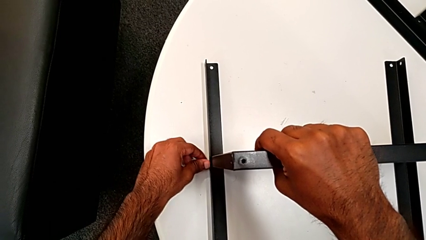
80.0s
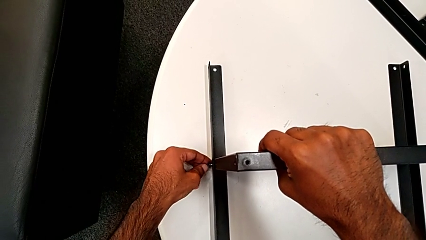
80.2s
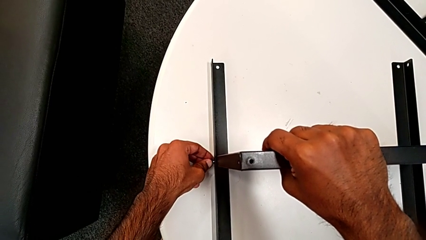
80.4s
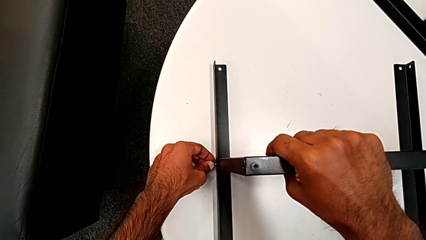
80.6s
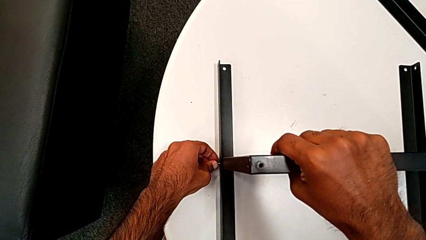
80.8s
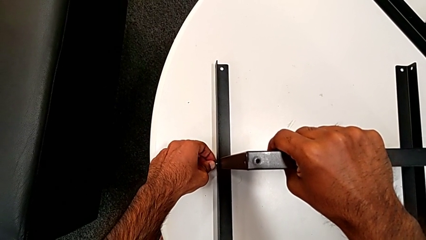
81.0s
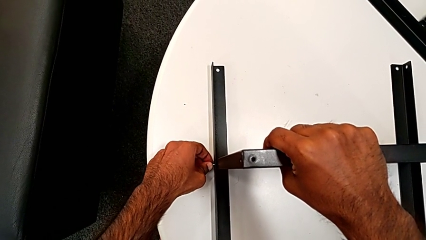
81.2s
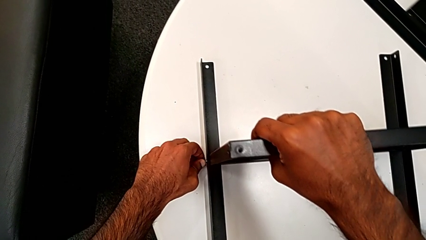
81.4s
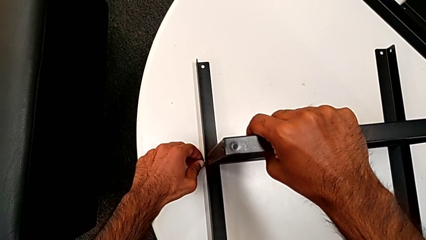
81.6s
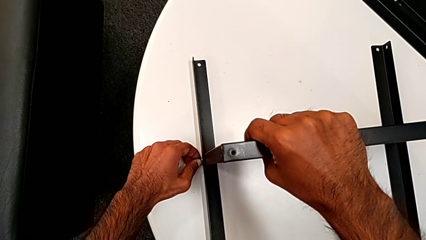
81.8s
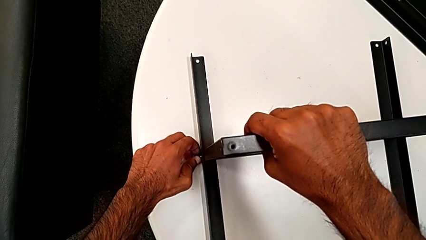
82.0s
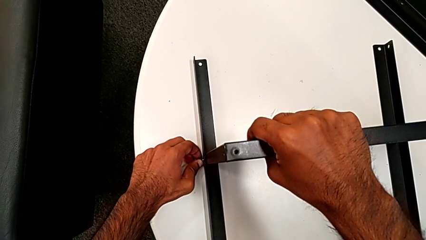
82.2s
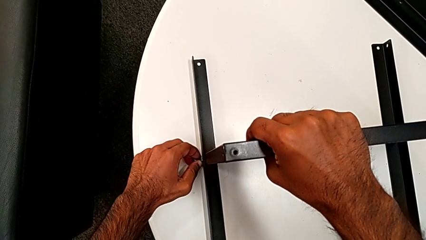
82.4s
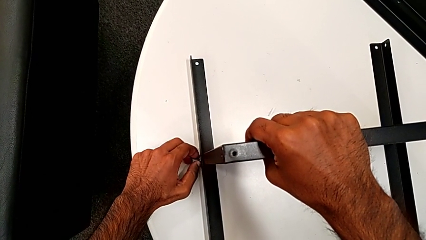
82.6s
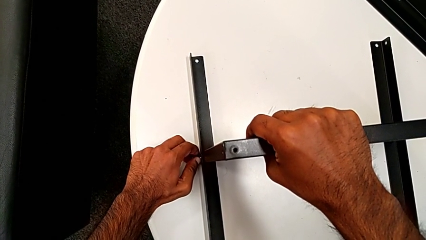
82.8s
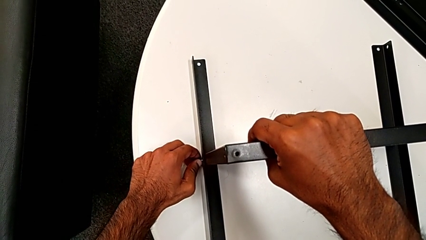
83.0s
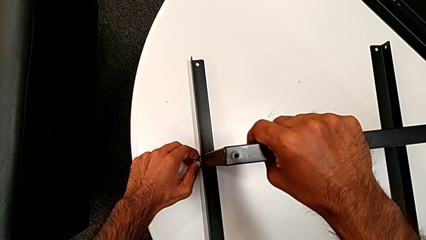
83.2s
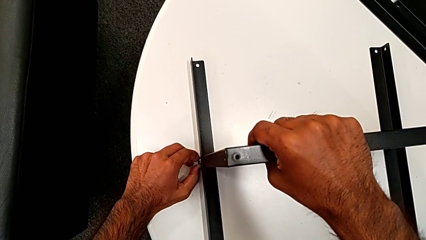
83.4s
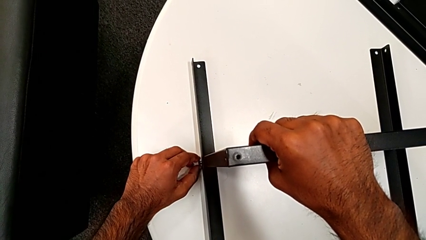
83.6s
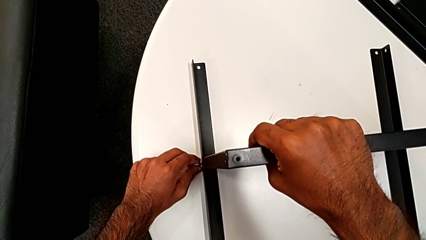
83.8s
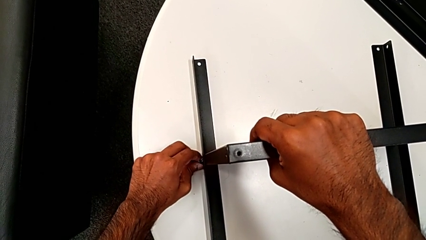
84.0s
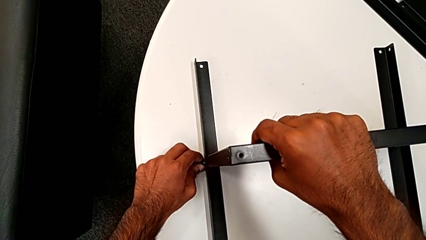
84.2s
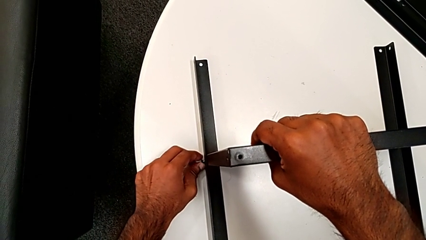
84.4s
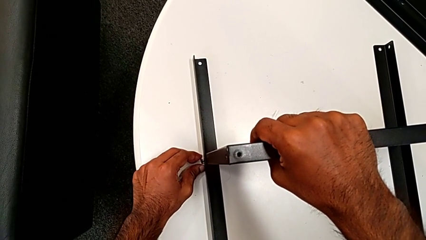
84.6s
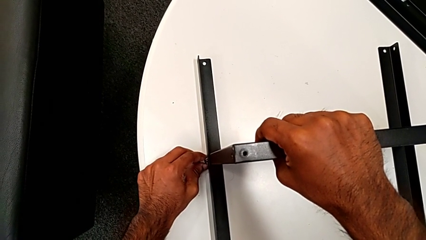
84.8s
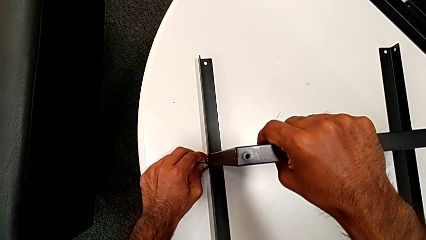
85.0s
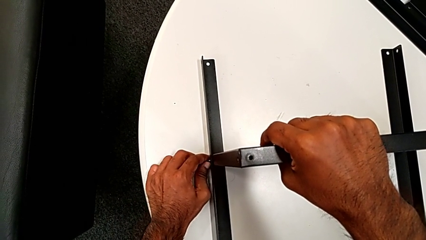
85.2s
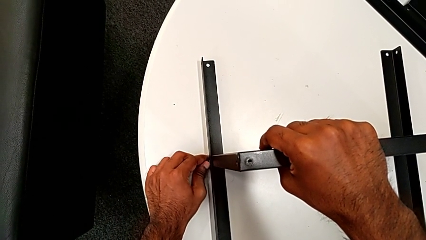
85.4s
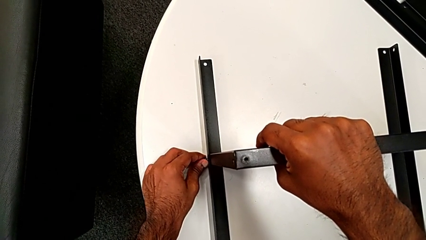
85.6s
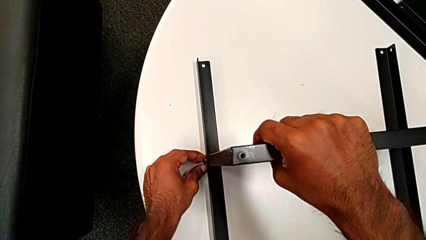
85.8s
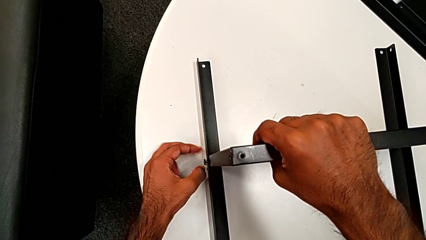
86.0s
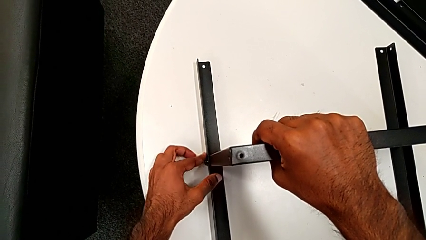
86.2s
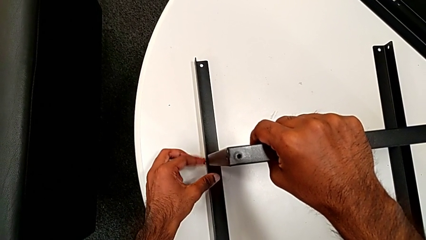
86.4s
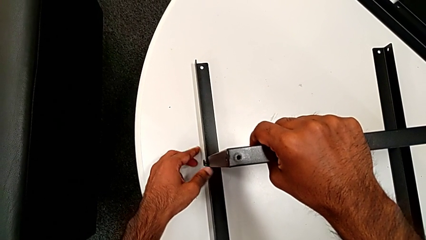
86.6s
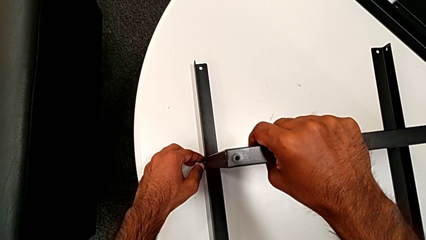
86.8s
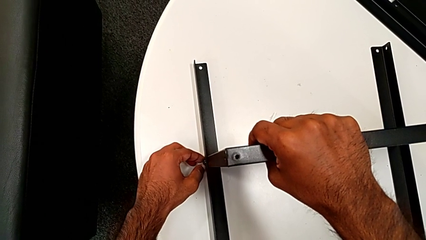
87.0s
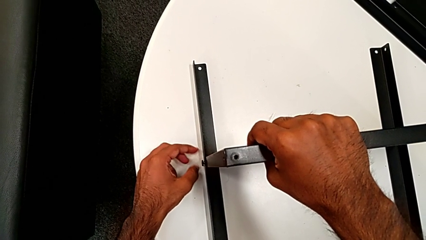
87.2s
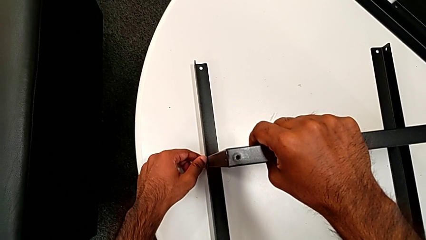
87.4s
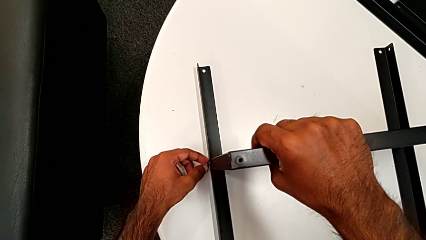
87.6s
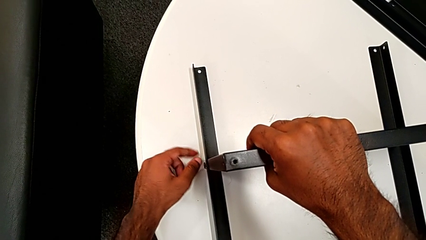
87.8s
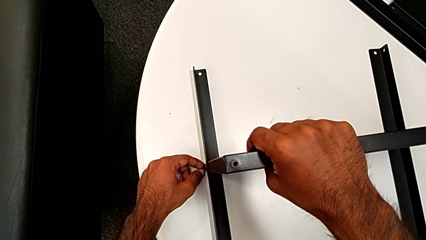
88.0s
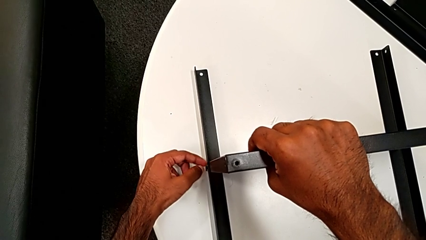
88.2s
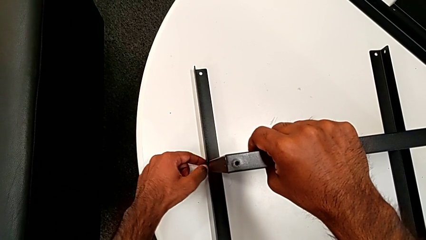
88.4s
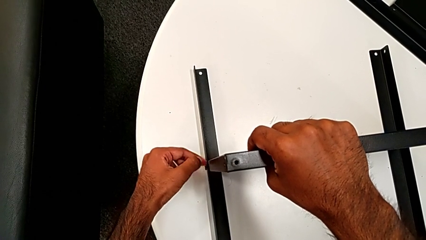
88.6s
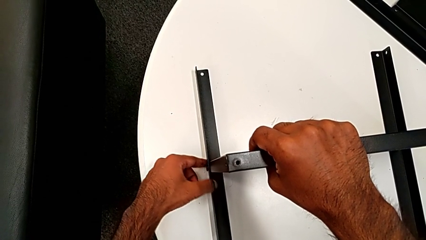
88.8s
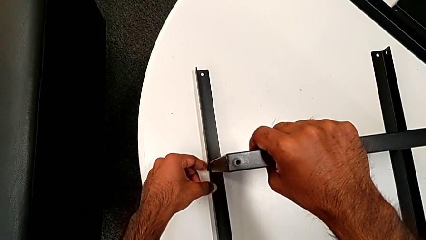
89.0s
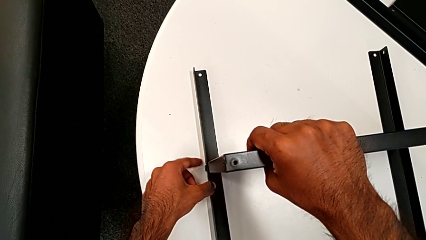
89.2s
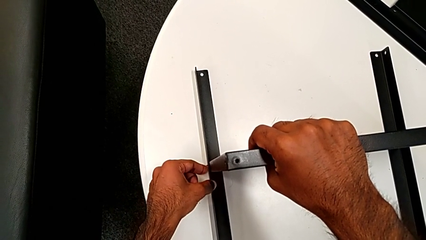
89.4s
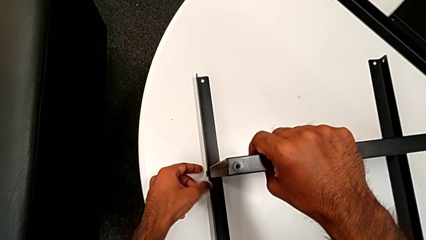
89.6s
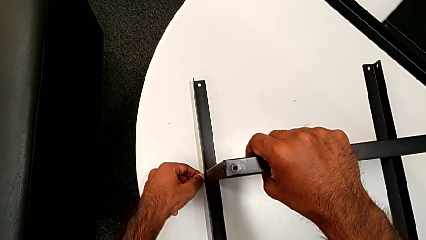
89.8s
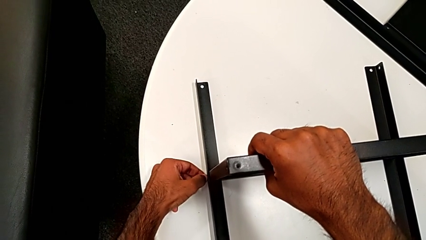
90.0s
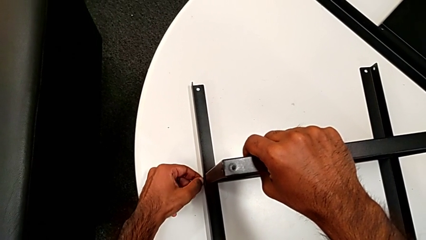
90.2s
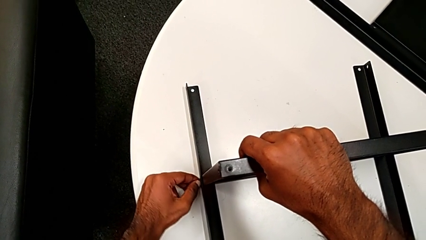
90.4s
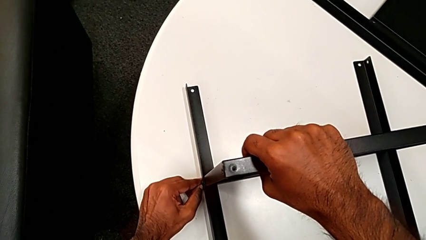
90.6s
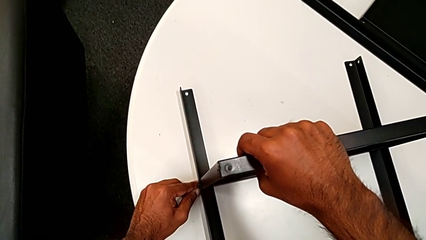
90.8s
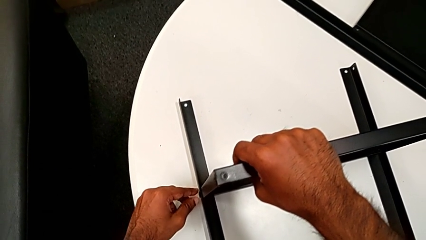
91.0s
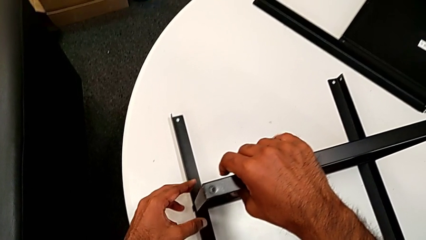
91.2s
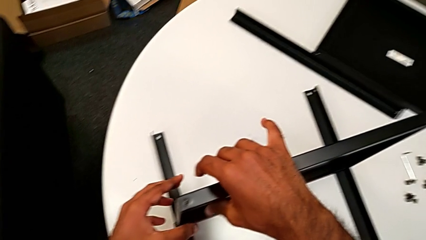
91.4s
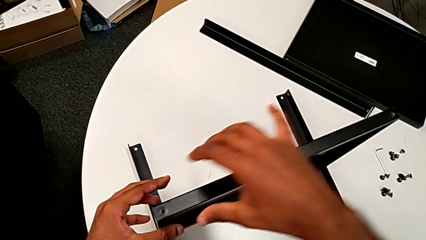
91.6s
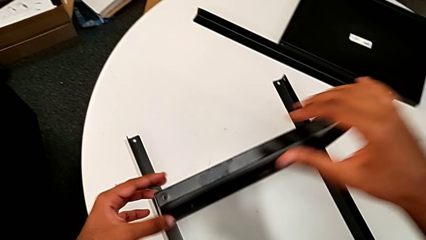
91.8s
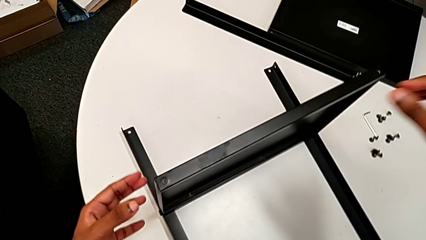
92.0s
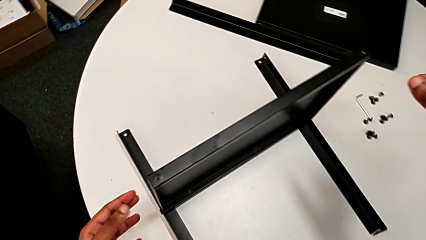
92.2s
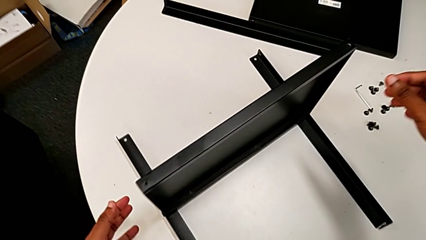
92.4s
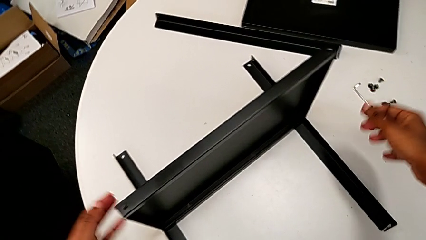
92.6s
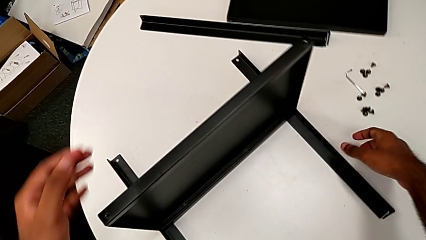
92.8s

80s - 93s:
The camera wearer is screwing one side of the second leg to the shelf. They insert the hex socket head, screw it and approach it.

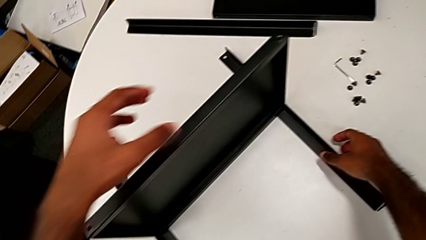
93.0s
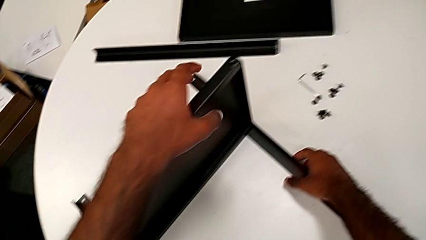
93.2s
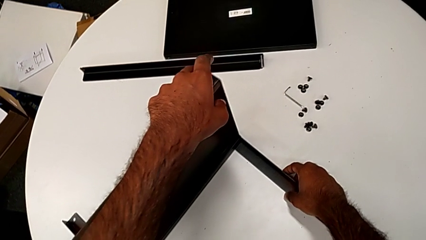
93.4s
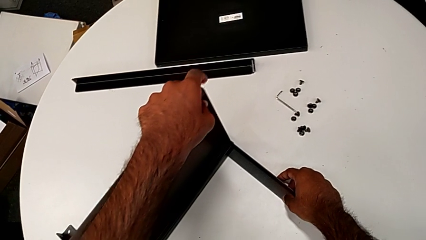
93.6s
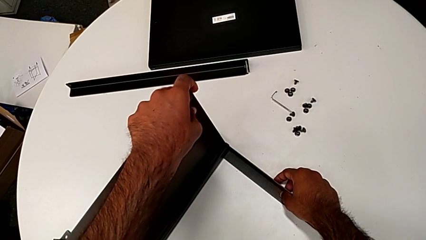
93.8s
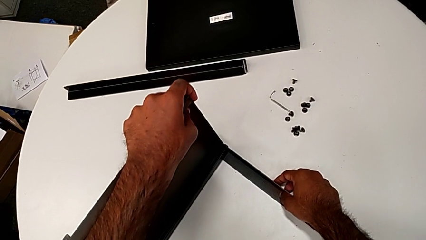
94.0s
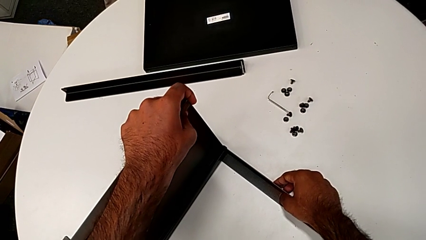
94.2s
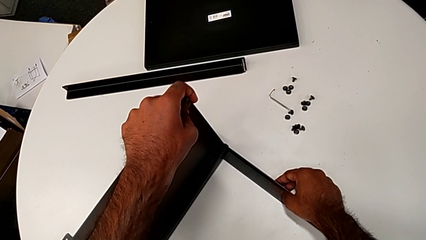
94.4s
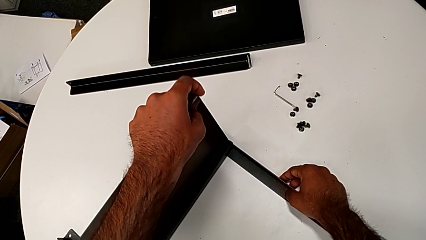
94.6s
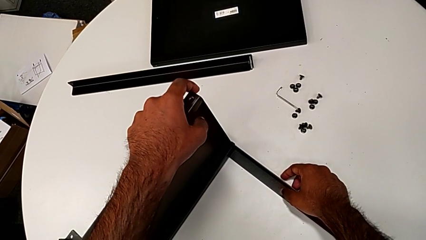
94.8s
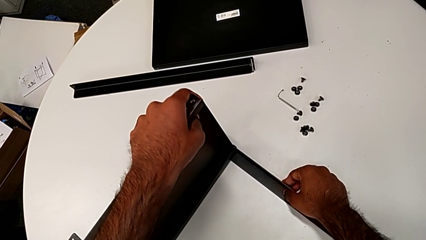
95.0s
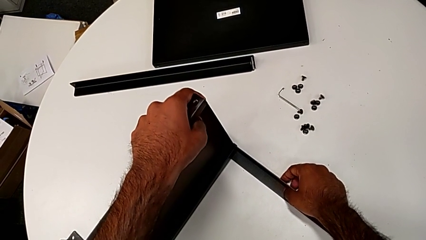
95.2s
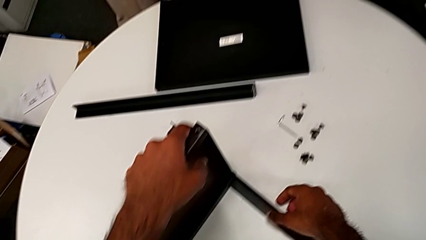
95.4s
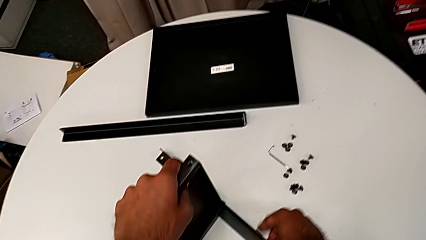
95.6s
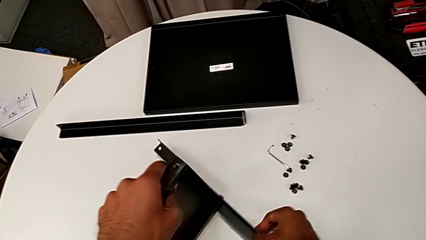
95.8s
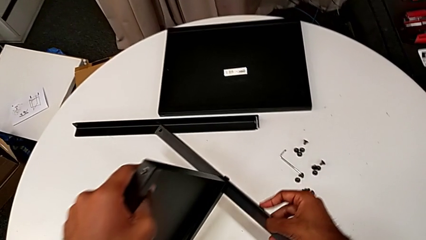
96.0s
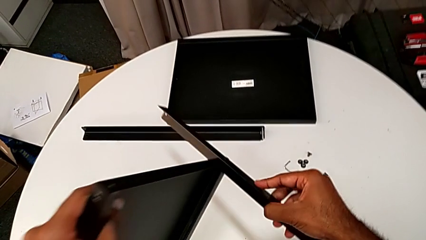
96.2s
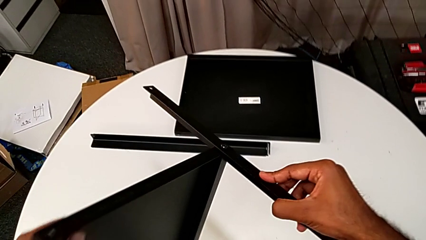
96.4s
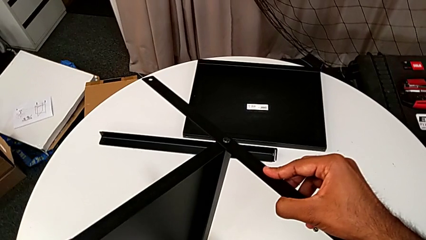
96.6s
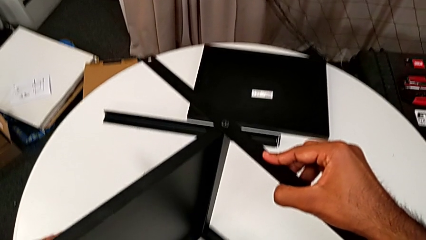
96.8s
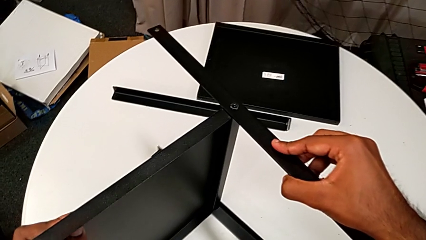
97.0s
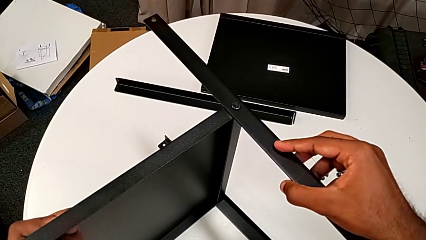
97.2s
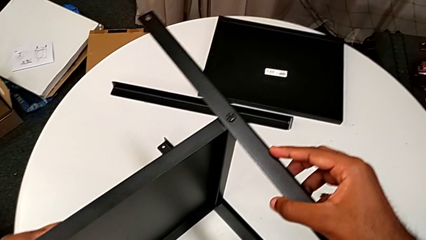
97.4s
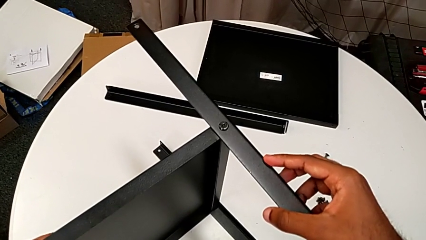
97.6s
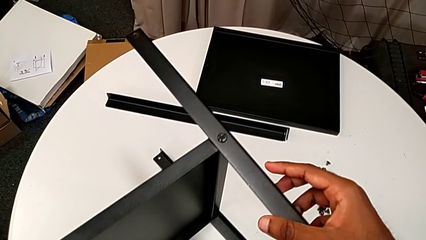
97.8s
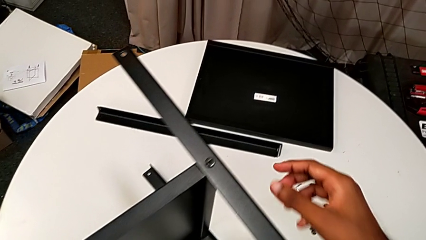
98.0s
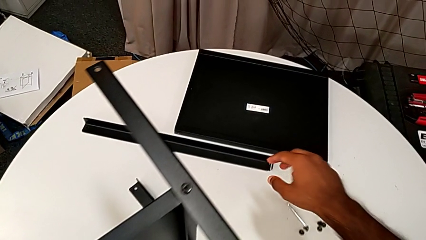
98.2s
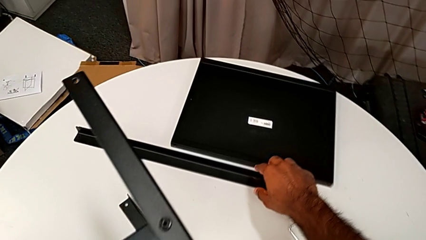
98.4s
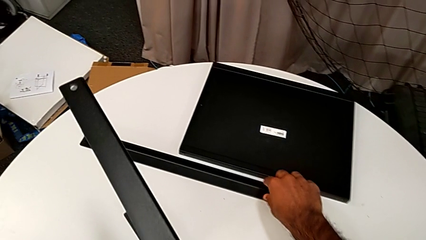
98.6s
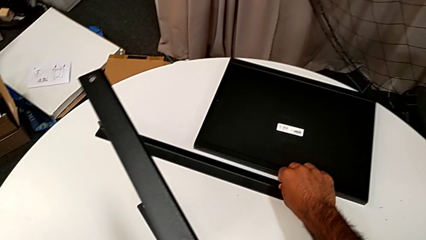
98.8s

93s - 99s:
The camera wearer is screwing one side of the third leg of the shelf. They grab the nightstand and rotate it.
